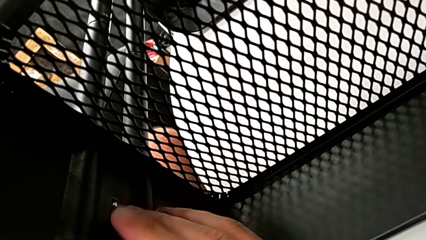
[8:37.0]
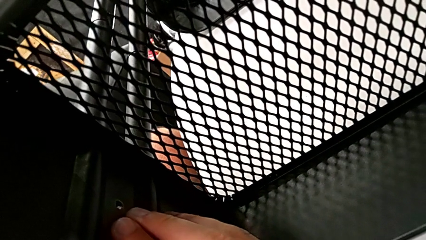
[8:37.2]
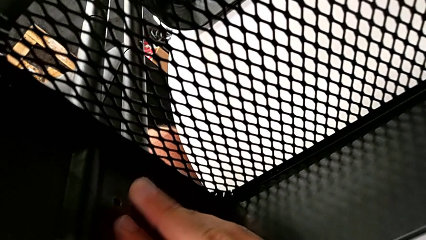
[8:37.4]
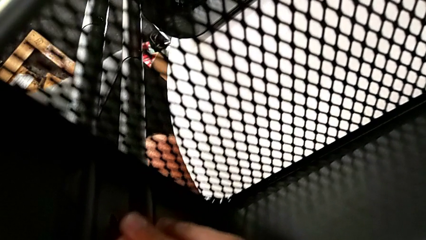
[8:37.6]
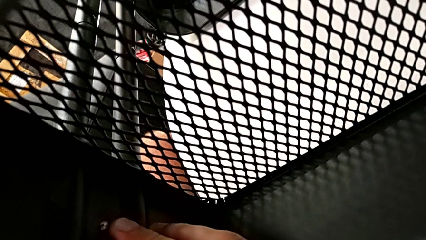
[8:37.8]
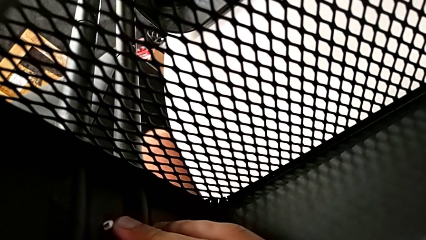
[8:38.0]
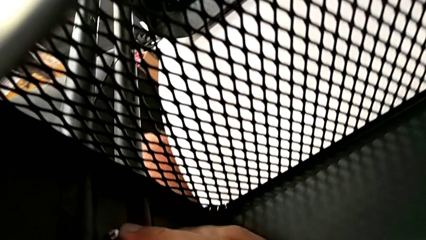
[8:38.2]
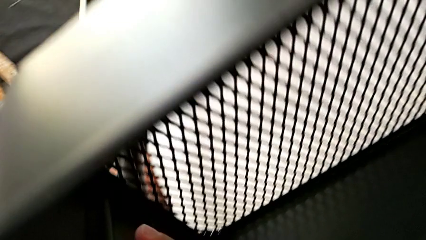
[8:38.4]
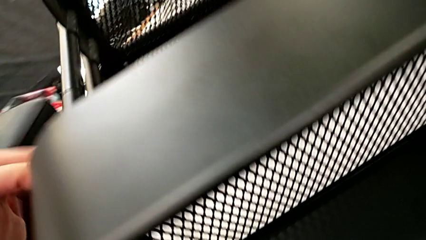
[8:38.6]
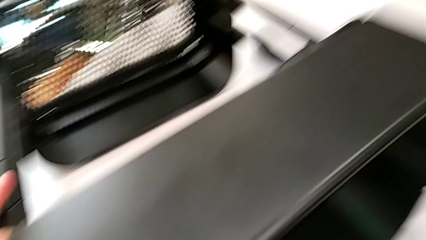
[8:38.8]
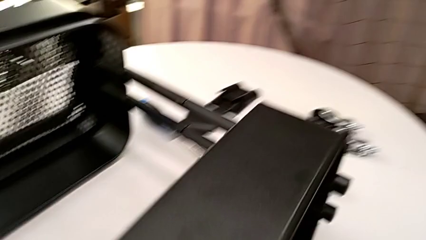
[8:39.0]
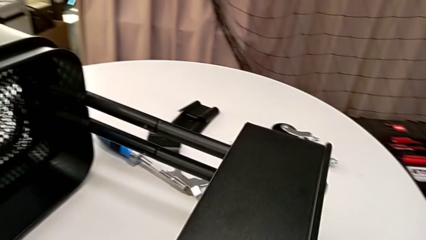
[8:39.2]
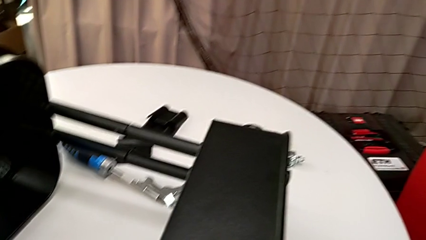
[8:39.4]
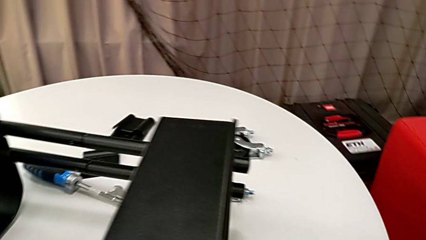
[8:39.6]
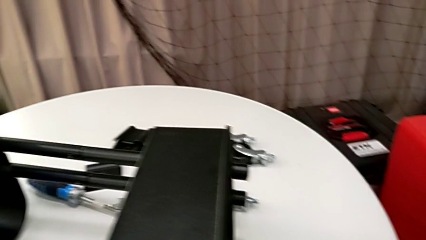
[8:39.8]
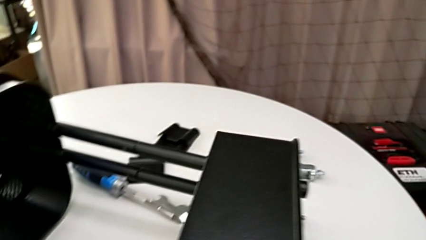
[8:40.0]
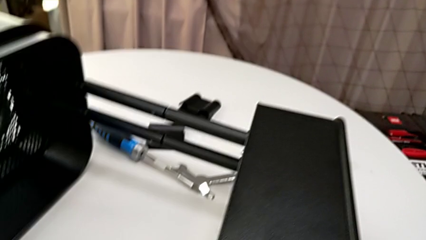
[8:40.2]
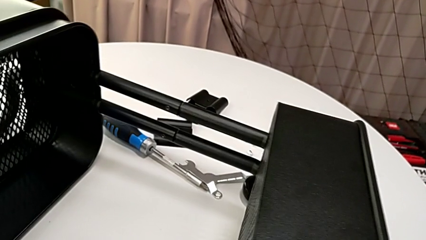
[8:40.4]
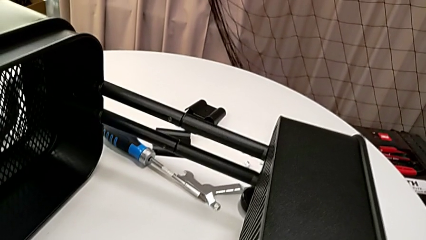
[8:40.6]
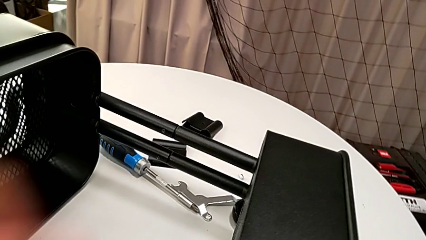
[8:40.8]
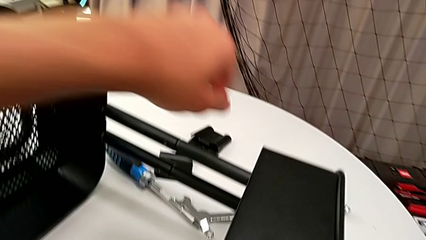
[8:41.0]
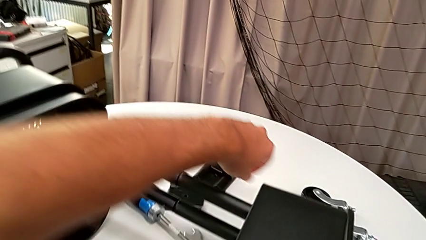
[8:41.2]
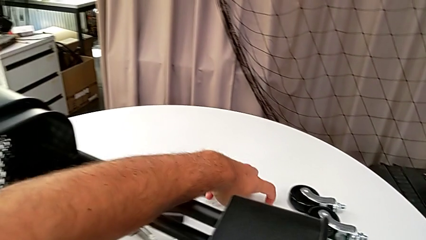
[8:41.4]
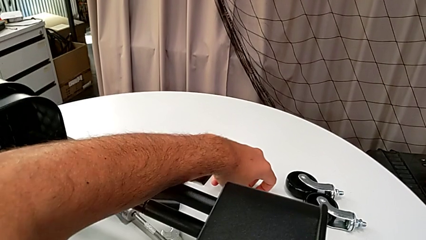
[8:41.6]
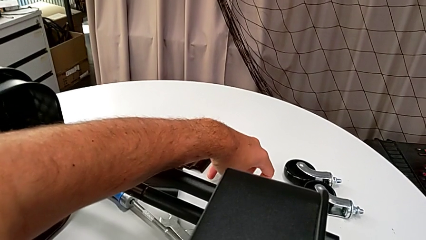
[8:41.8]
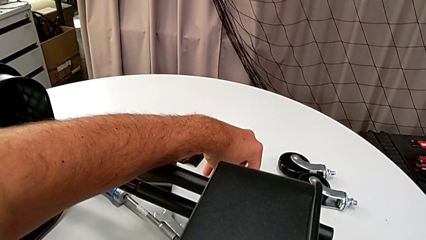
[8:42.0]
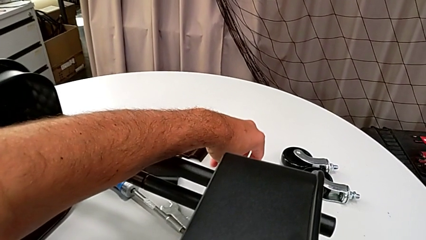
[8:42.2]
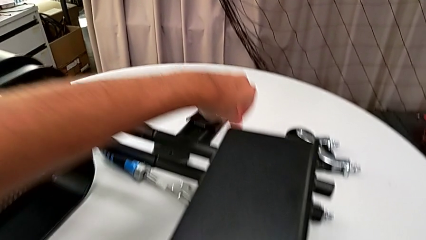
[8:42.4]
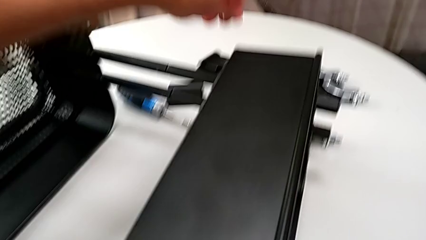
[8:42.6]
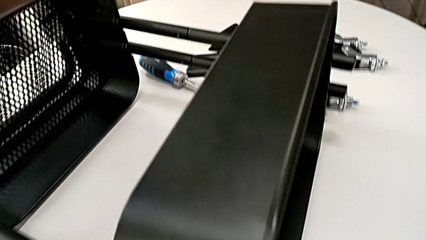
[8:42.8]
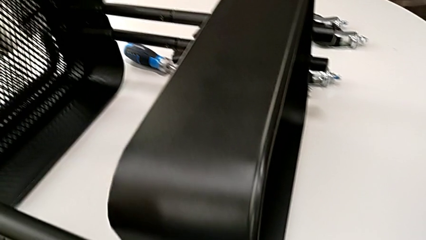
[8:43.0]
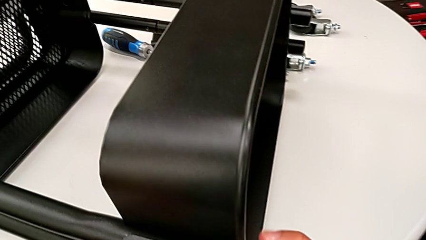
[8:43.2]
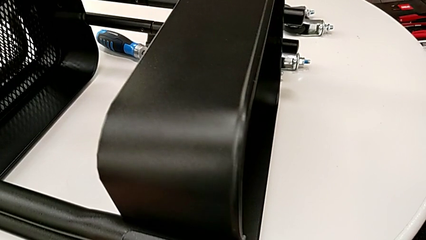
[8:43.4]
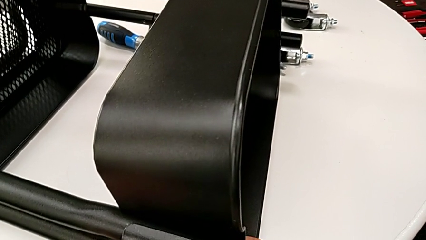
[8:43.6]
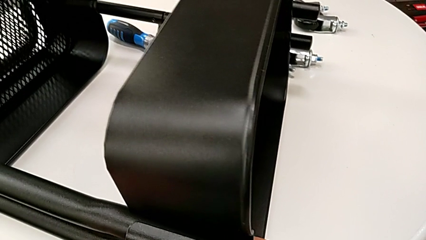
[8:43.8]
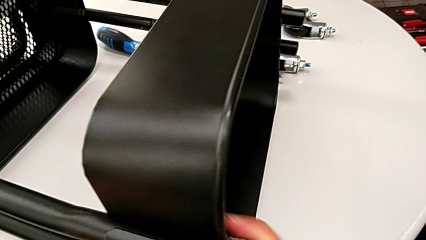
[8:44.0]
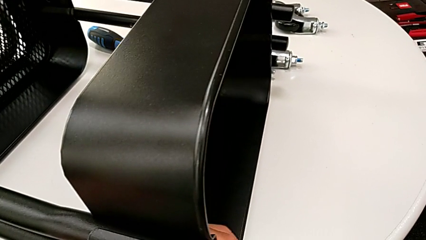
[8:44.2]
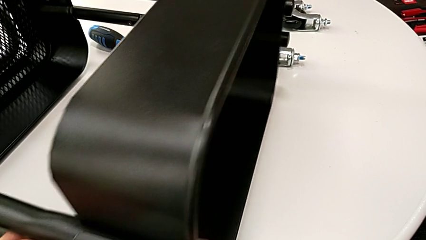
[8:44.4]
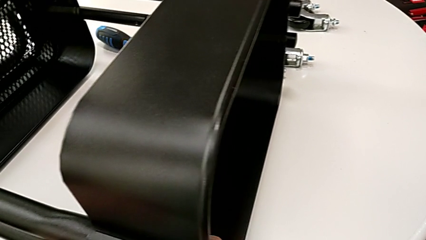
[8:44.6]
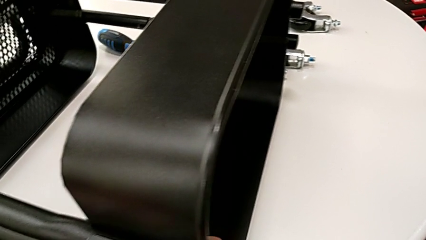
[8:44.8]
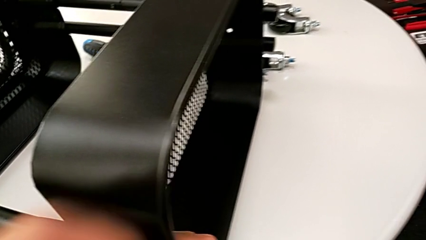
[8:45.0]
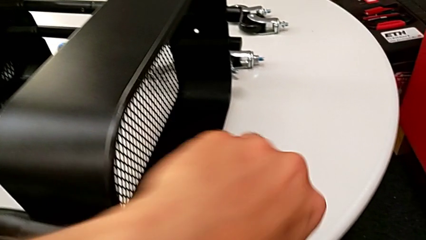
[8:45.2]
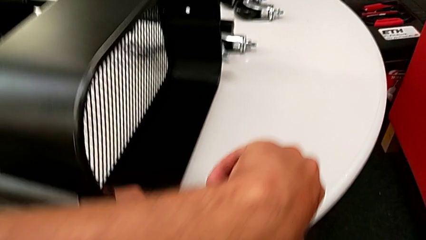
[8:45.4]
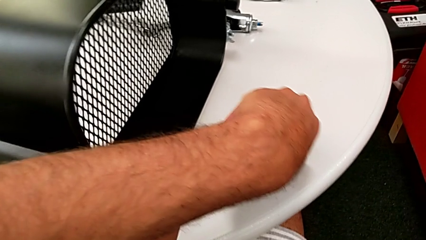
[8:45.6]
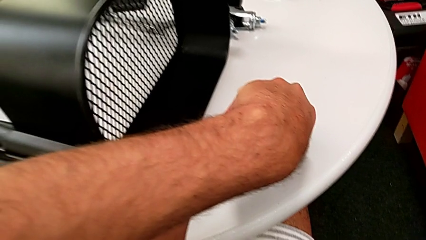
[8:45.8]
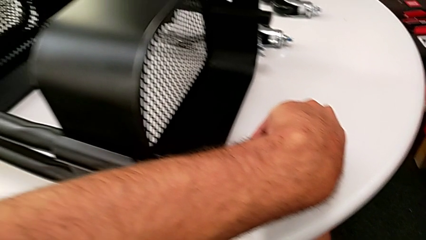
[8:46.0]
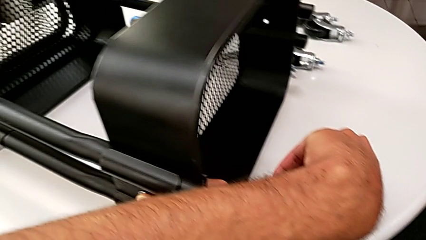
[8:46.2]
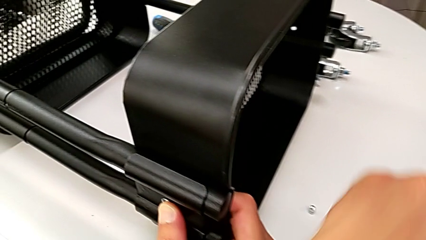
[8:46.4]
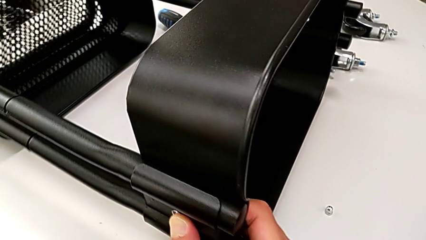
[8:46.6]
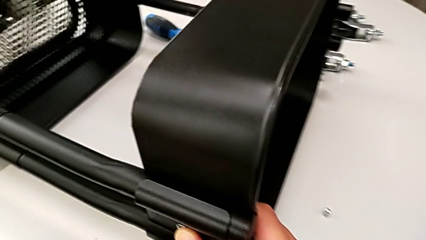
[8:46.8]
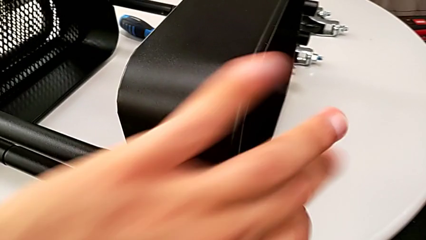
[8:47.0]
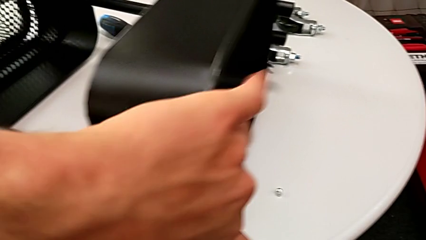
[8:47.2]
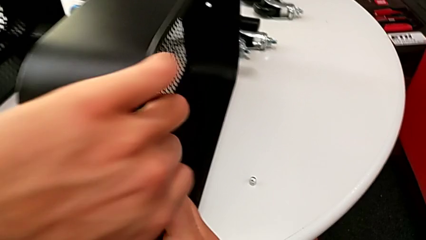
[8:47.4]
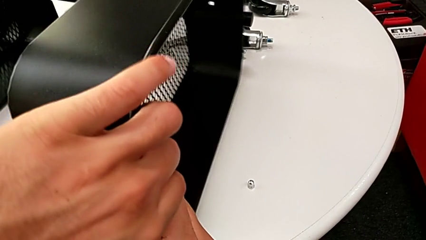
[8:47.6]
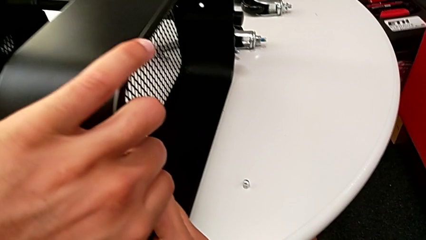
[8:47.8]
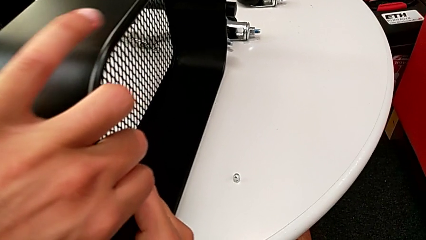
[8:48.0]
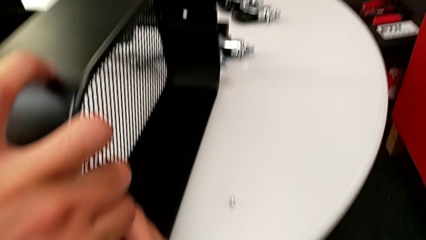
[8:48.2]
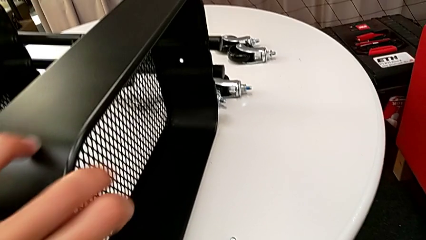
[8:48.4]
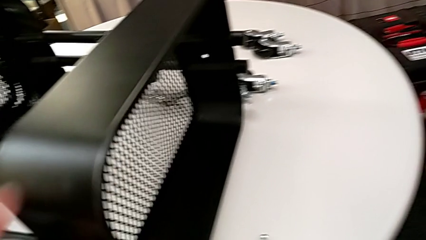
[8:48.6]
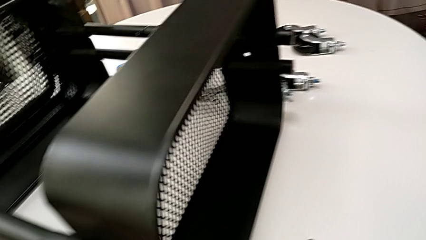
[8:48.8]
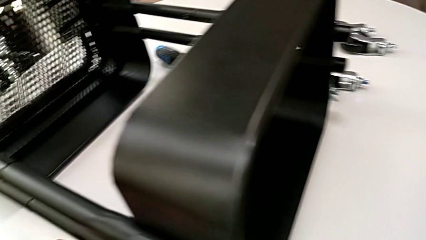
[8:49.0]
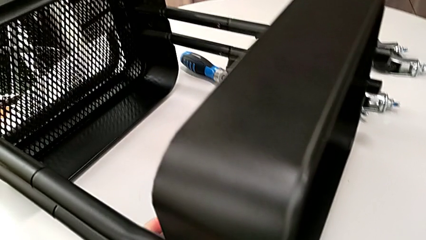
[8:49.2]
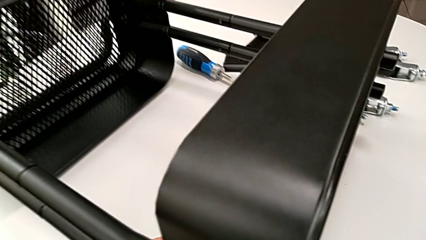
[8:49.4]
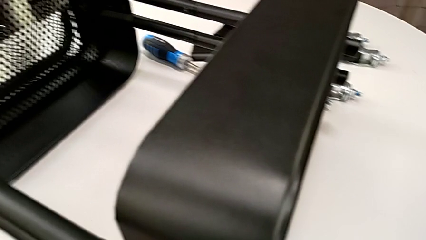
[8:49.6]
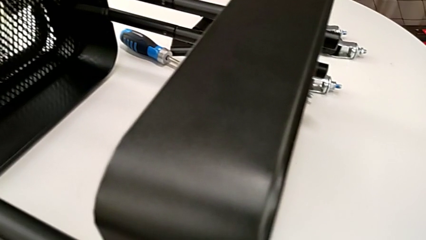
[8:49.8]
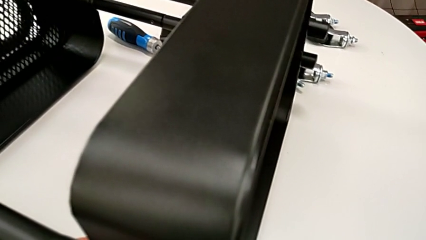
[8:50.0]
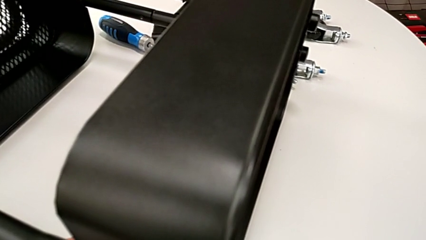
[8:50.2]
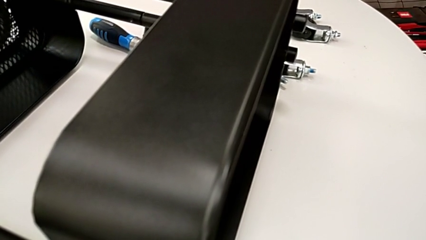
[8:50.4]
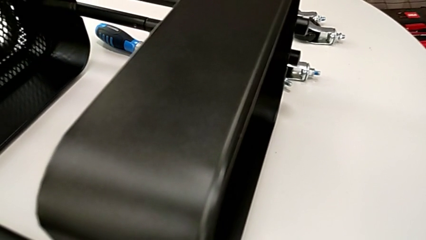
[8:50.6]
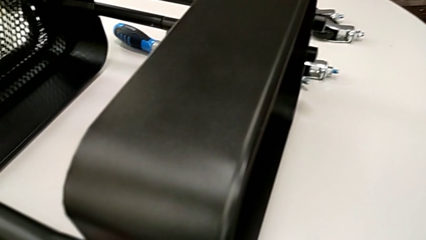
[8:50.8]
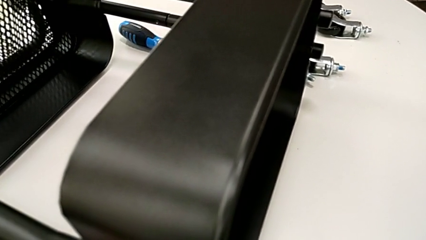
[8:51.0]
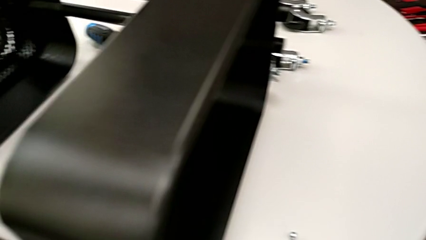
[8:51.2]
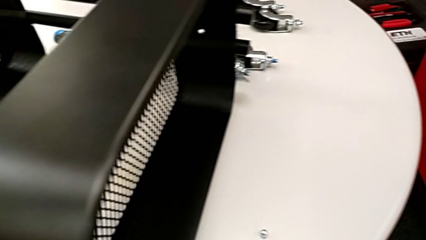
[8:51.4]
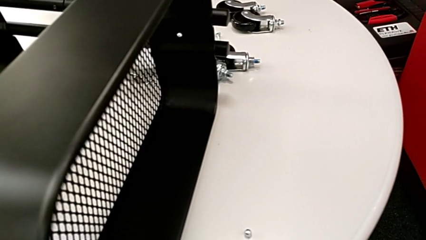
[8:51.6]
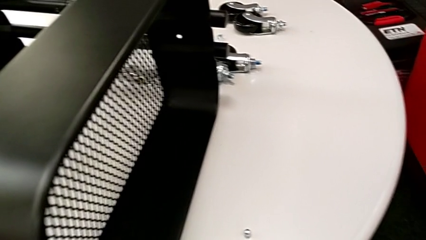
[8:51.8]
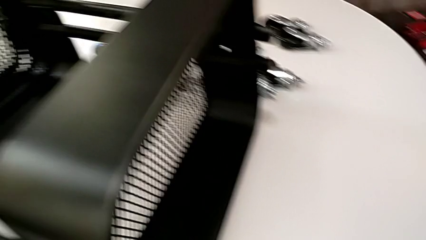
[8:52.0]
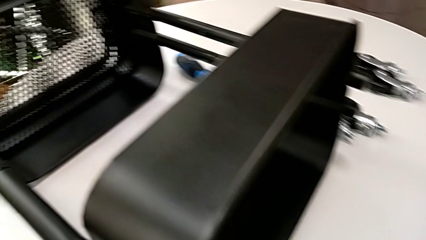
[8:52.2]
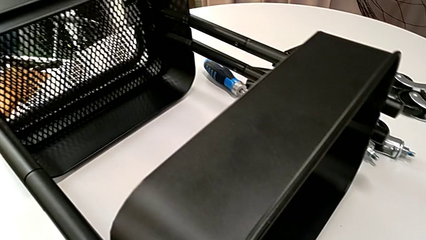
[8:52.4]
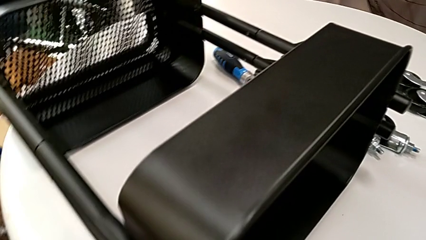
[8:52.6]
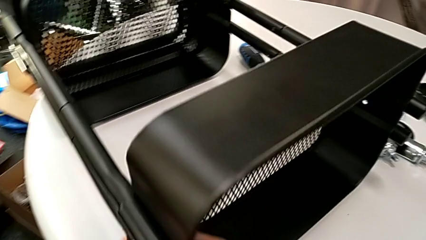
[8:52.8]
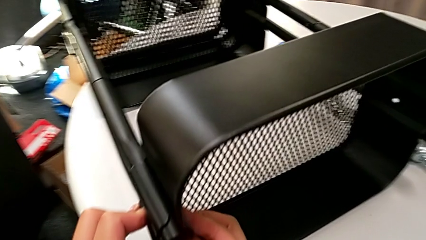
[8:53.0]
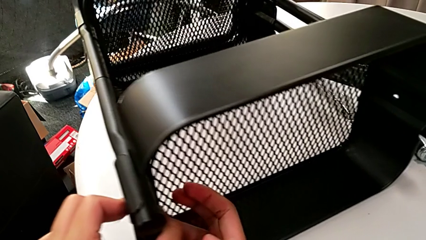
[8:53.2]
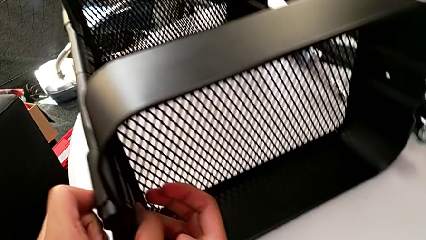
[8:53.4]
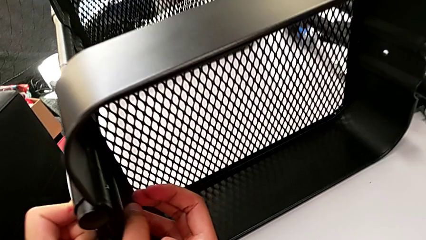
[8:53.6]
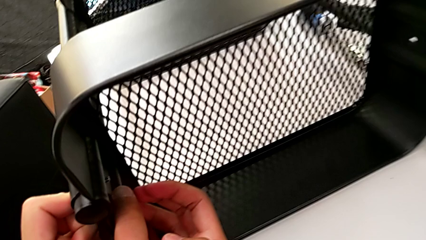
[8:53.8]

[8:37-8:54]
The camera wearer is assembling the top grid tray. They approach the hexagon cap nut and grab the hexagon cap nut.
